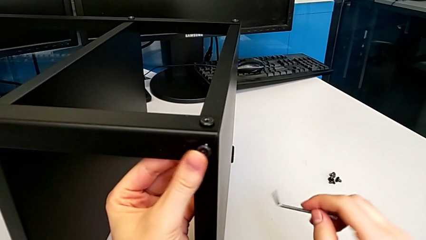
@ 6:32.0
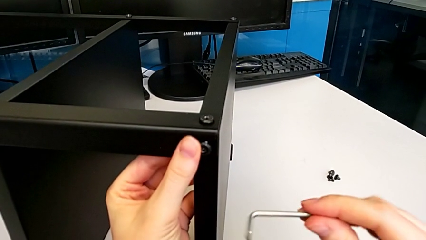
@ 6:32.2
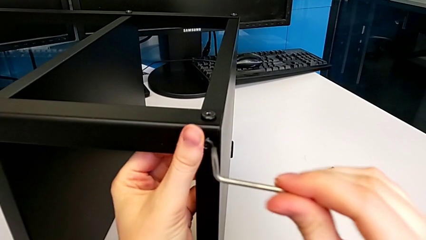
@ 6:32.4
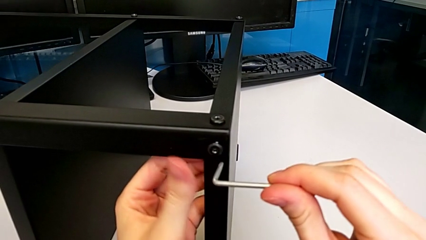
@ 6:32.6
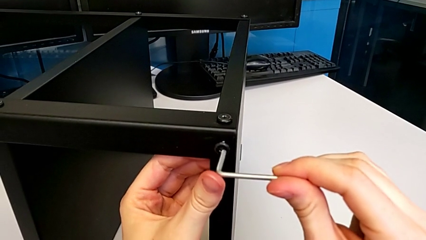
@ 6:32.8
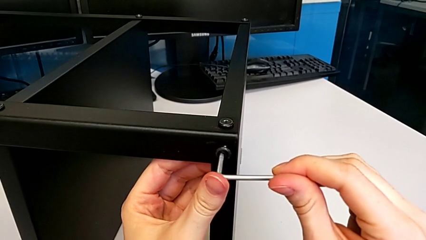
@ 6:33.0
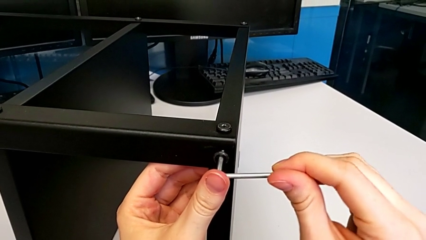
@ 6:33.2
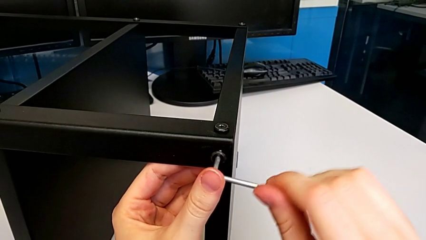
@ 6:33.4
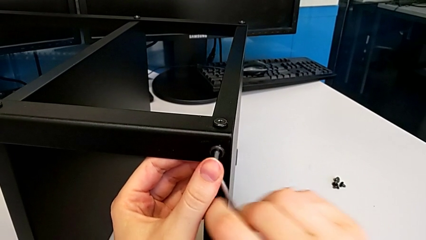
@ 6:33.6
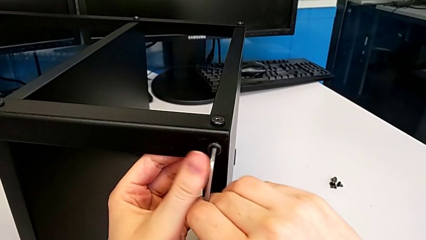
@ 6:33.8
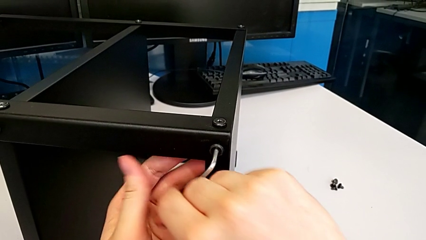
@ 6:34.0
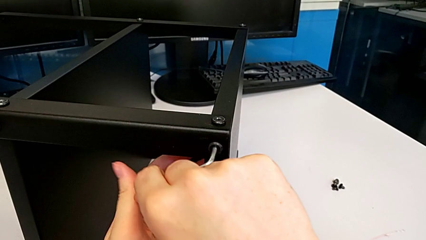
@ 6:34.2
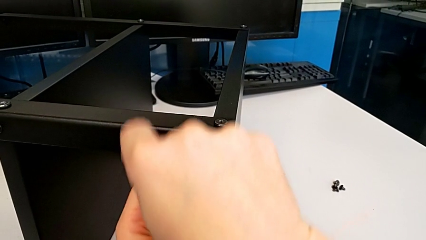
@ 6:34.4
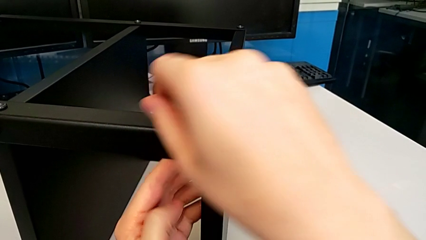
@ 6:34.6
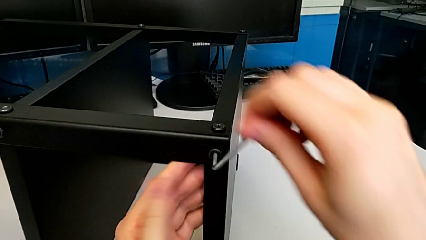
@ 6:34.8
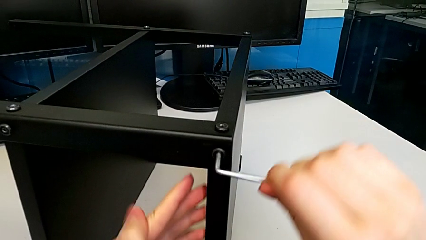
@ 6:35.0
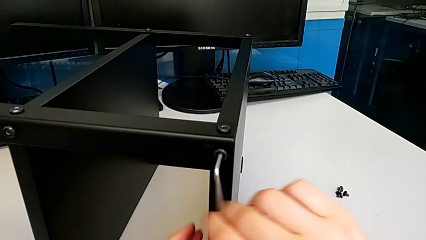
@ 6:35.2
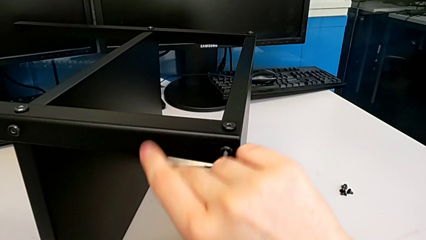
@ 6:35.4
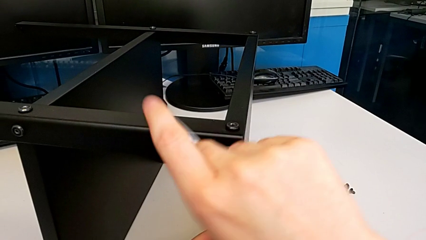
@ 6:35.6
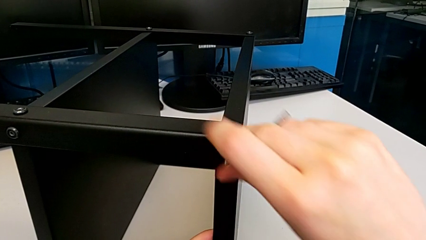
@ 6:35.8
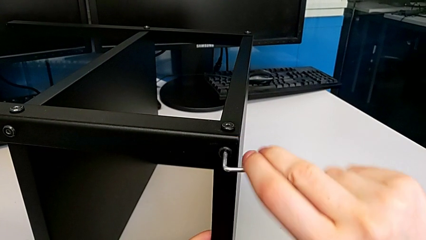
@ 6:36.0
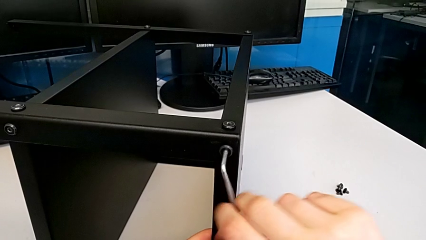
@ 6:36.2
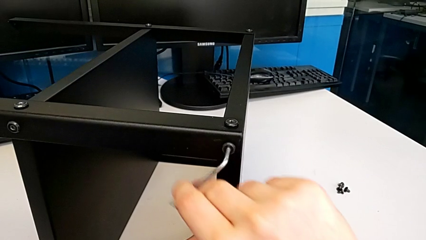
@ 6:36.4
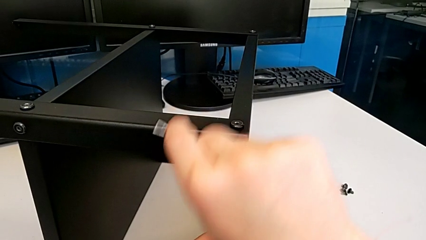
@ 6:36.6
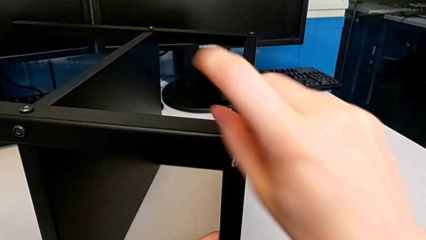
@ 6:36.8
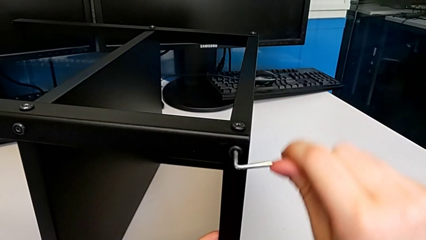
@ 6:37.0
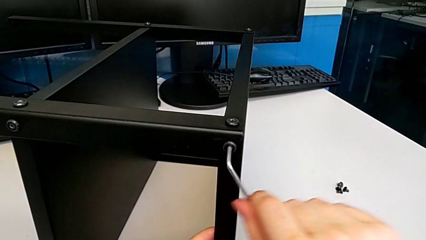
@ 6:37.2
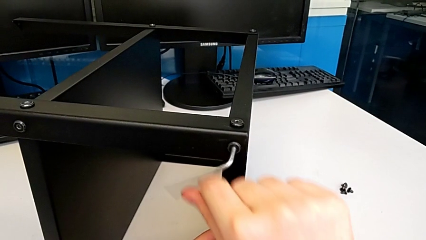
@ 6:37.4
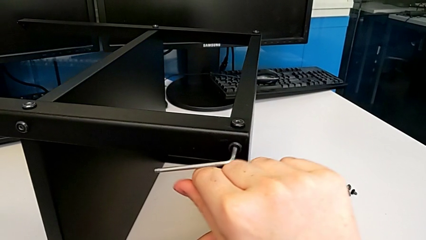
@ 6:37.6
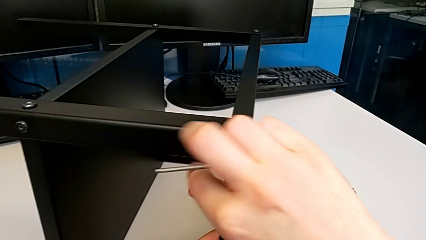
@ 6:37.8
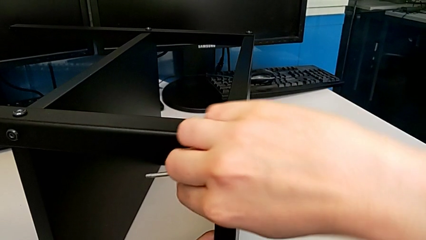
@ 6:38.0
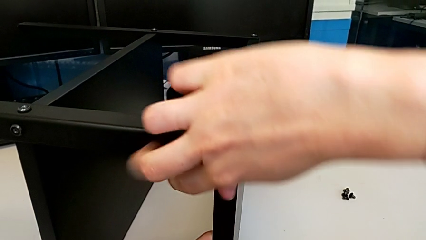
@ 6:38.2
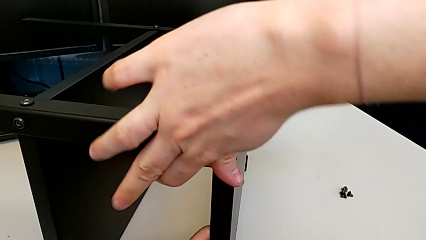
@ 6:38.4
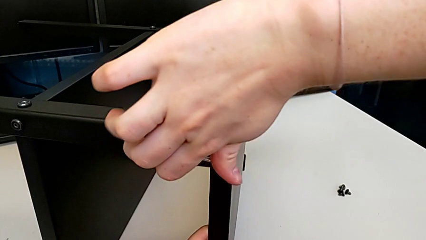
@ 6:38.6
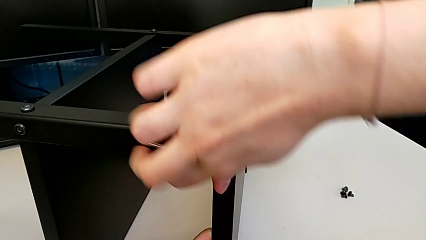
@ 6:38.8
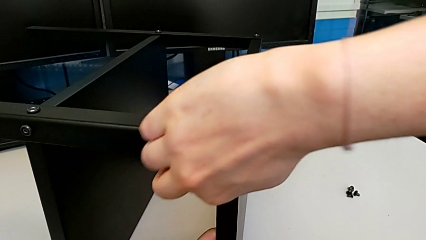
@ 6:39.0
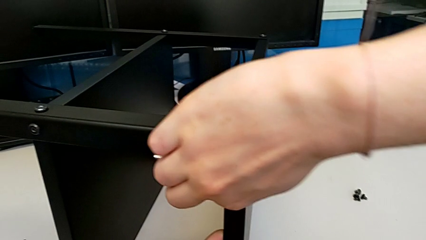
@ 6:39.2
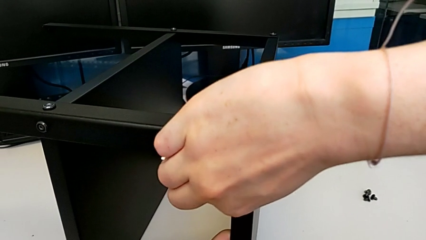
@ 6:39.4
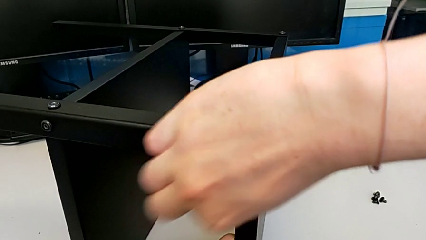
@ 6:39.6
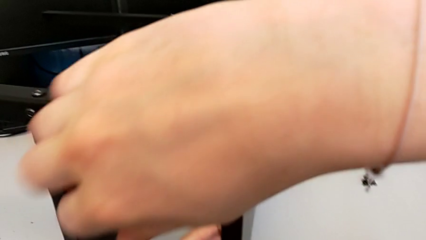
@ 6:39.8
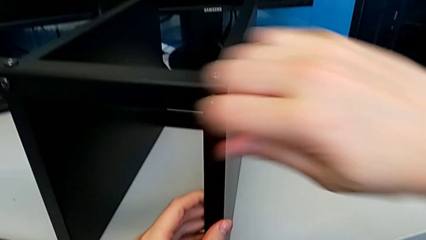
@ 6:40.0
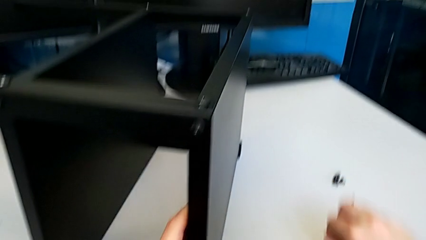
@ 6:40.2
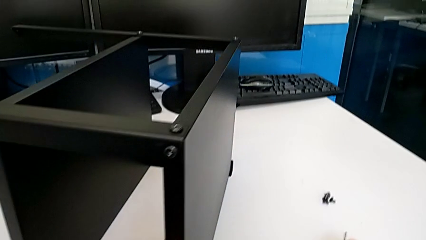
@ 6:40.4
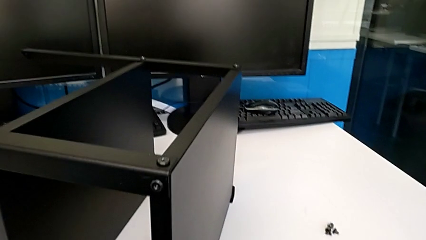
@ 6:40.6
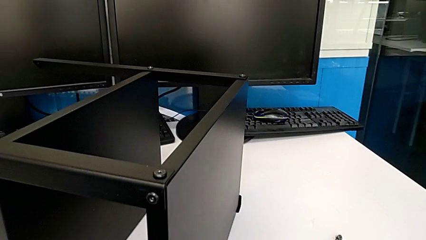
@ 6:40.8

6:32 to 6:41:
The camera wearer is screwing the top shelf to the second leg. They screw the second hex socket head and drop the Allen wrench.

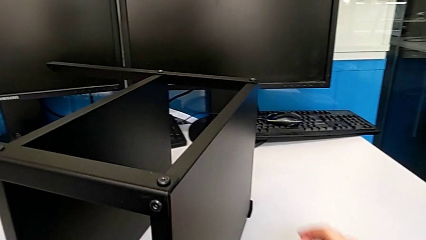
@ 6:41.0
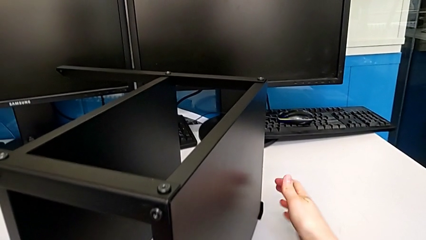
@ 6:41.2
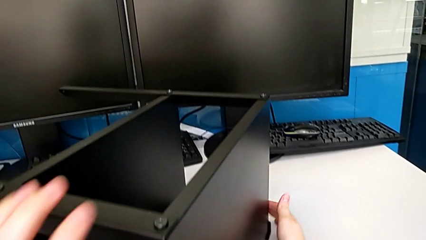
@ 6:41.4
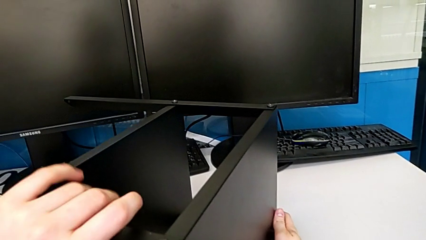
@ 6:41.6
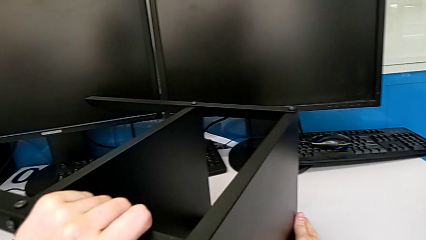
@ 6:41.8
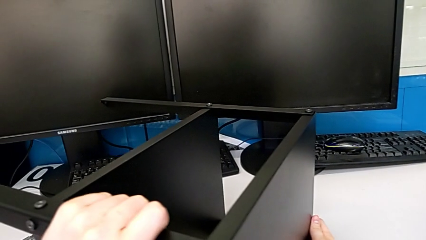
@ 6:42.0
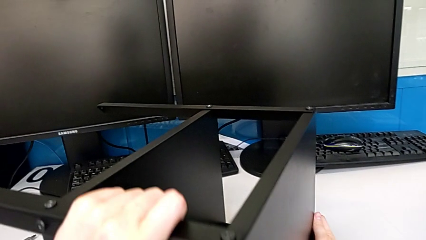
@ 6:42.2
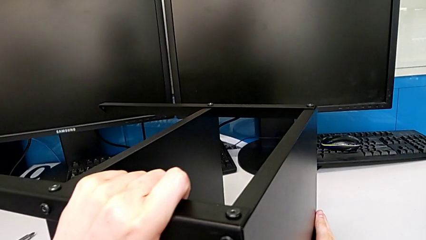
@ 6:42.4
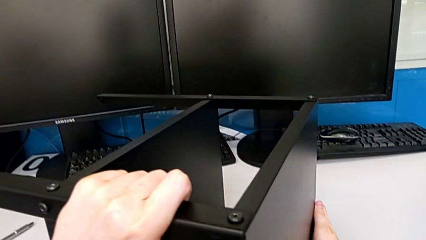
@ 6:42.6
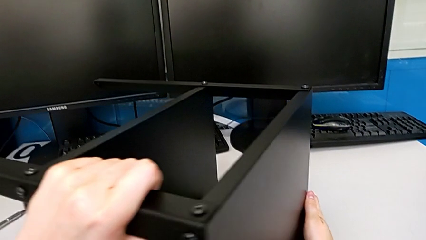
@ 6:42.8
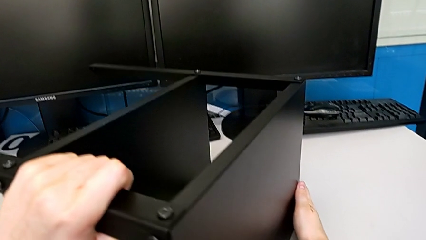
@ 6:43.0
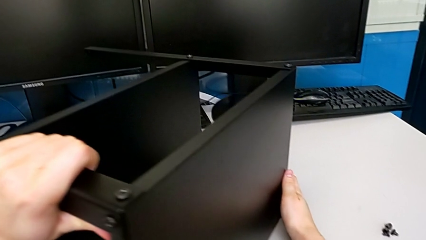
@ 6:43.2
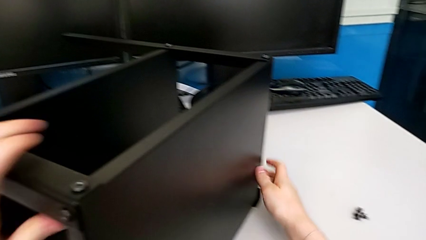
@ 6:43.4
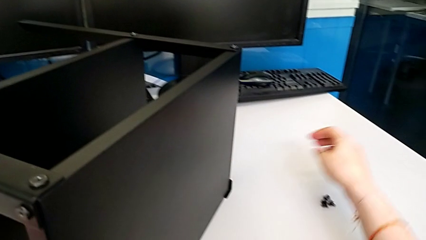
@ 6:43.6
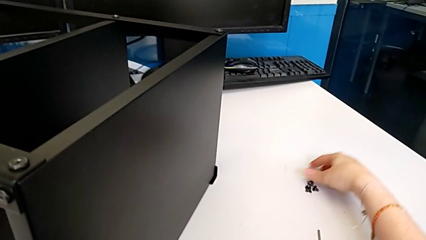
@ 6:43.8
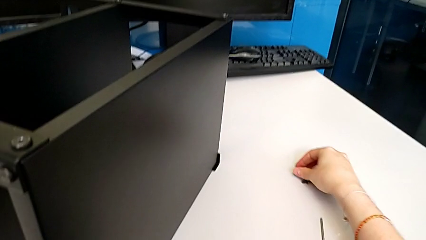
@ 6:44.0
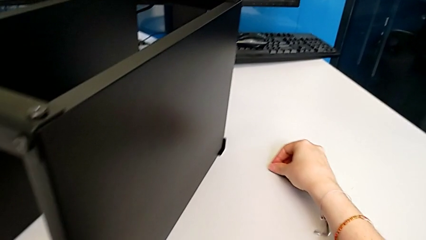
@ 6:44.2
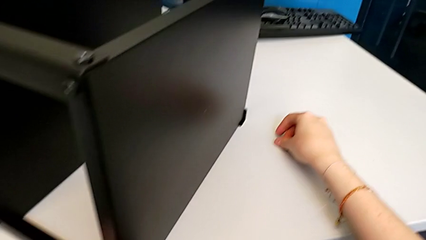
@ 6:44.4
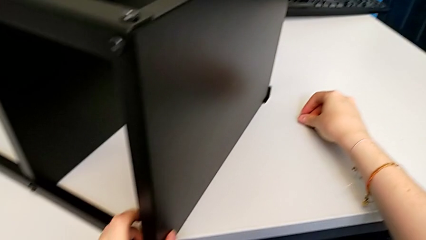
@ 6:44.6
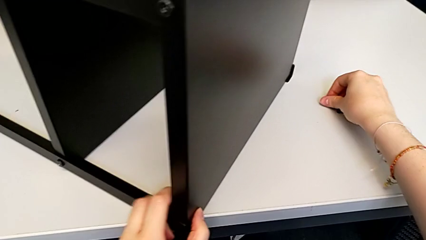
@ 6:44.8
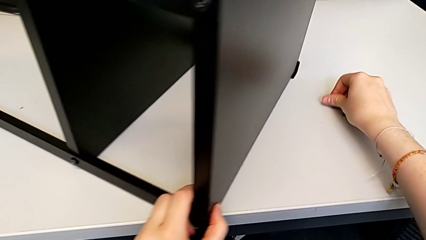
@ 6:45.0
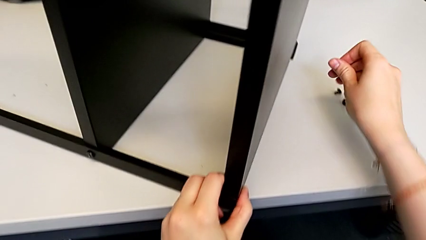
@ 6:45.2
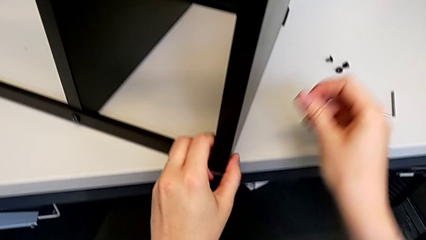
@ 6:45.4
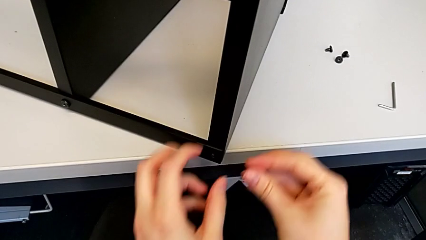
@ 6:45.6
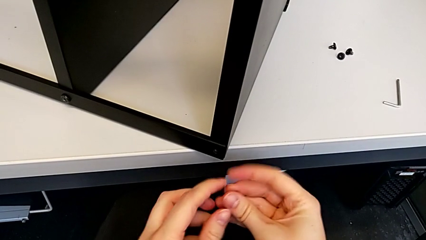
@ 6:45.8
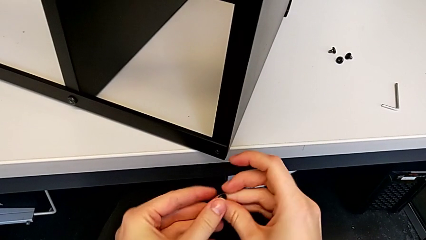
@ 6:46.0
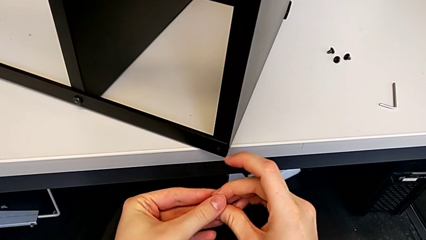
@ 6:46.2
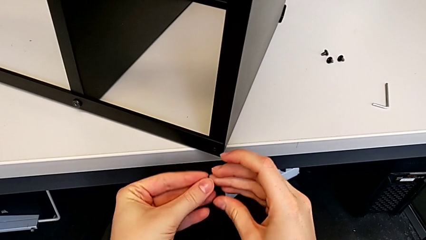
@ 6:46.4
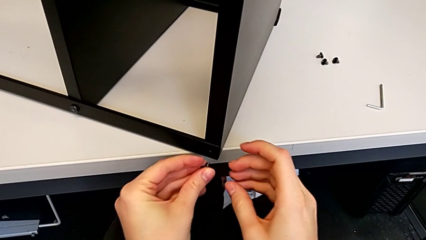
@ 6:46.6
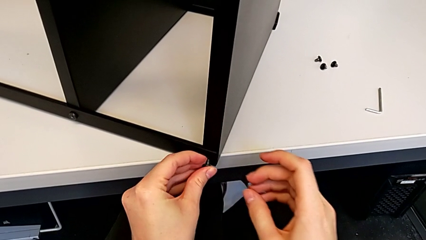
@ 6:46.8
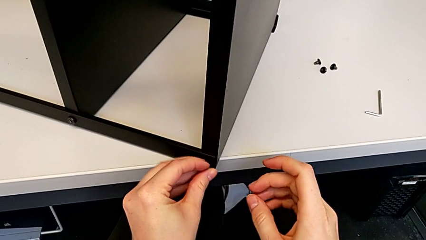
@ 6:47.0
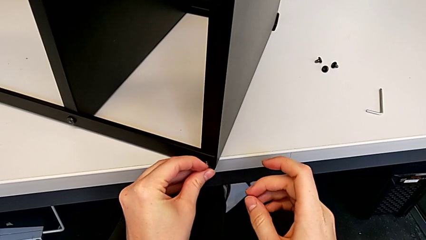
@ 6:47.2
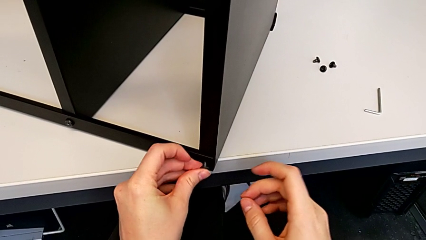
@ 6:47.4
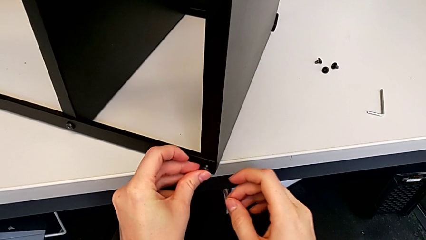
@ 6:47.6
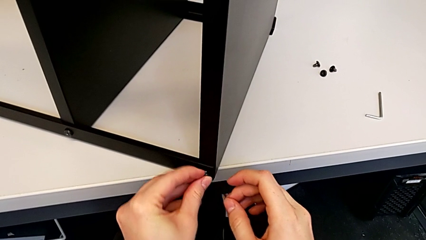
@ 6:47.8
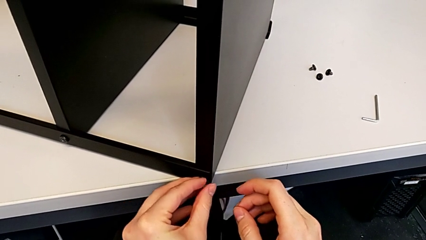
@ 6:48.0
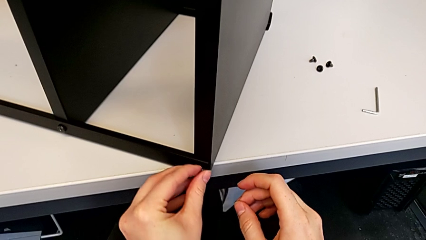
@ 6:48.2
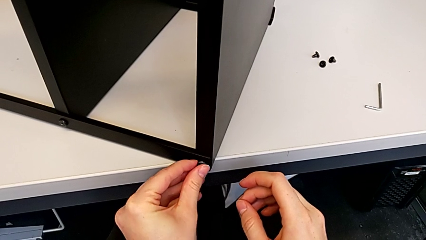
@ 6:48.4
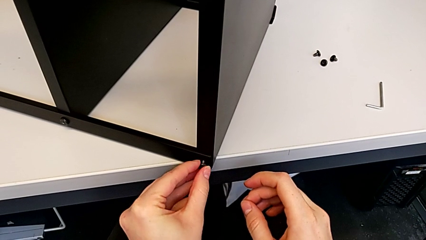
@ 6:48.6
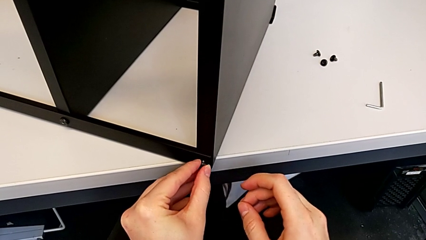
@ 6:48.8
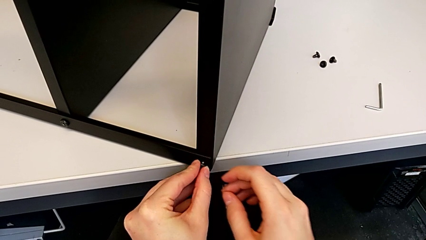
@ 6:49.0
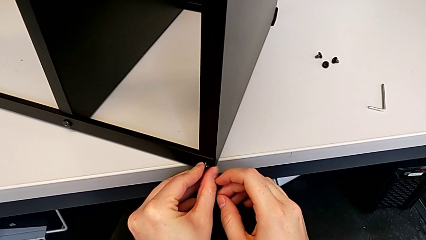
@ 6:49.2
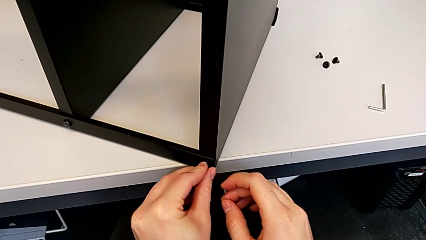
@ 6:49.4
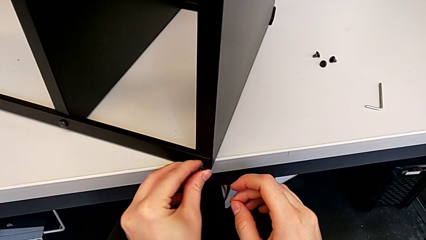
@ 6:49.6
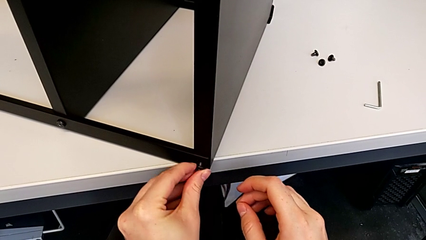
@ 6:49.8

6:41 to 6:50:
The camera wearer is screwing the top shelf to the third leg. They grab the tray, grab the first hex socket head and begin to insert it.
